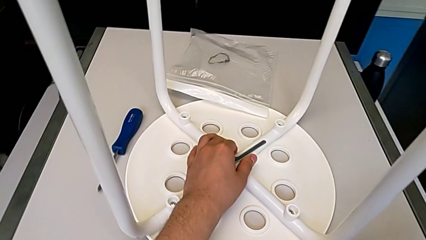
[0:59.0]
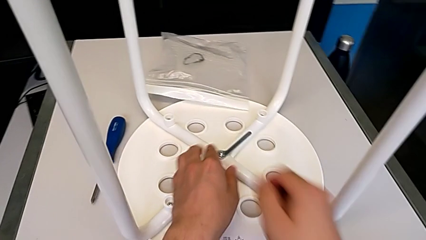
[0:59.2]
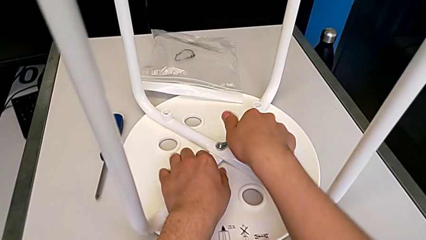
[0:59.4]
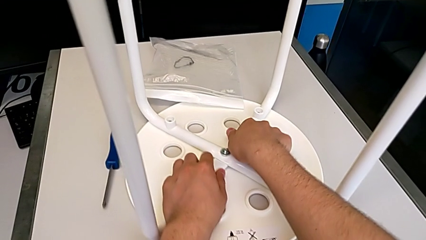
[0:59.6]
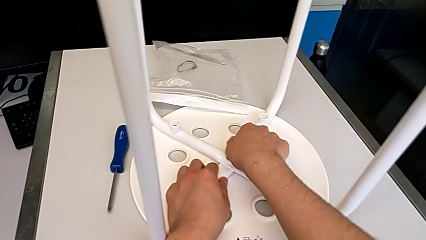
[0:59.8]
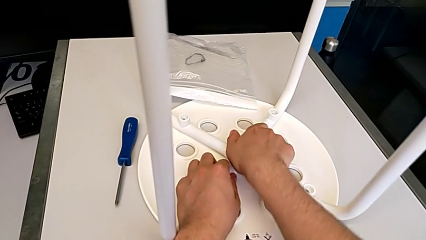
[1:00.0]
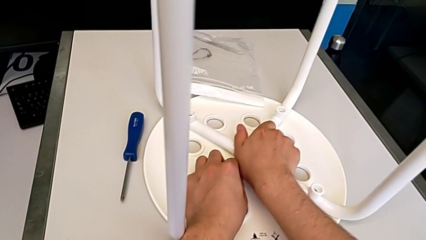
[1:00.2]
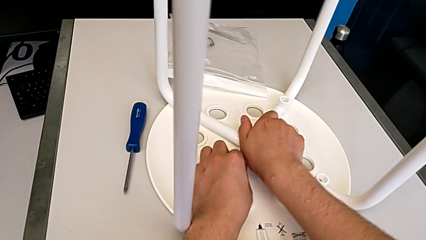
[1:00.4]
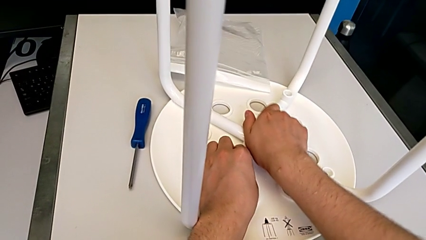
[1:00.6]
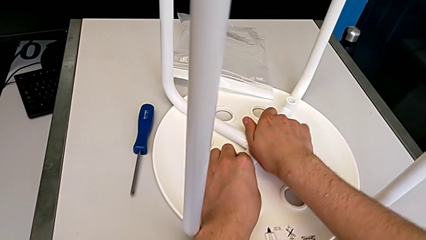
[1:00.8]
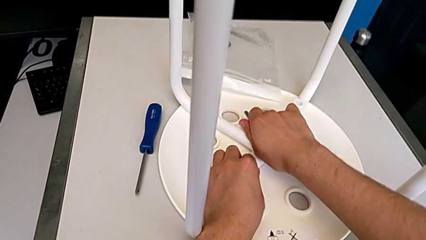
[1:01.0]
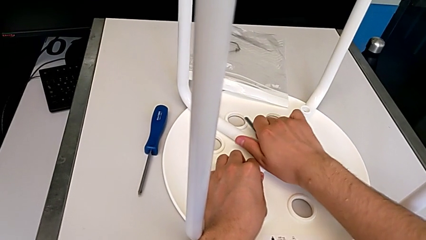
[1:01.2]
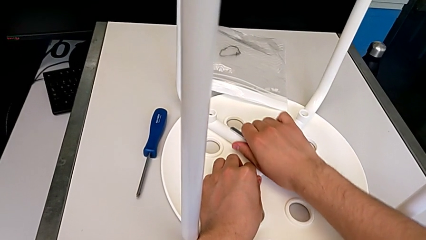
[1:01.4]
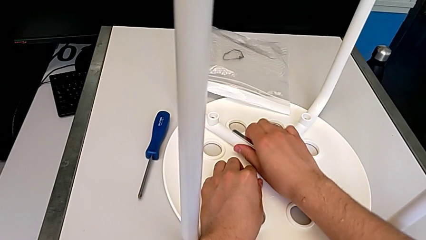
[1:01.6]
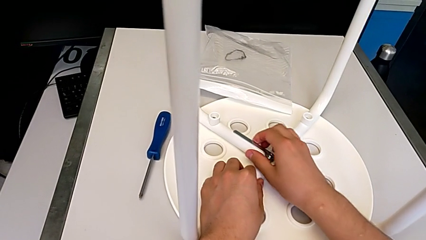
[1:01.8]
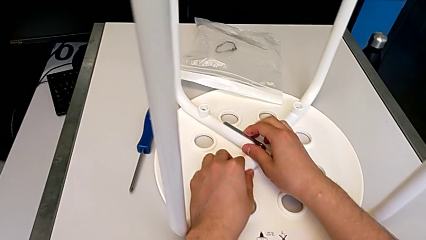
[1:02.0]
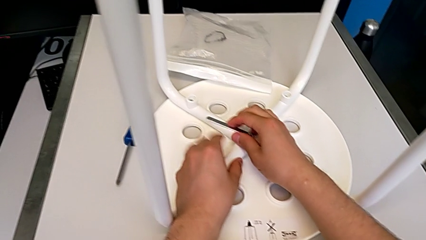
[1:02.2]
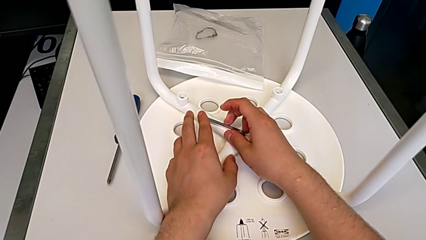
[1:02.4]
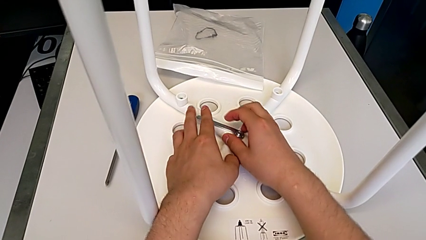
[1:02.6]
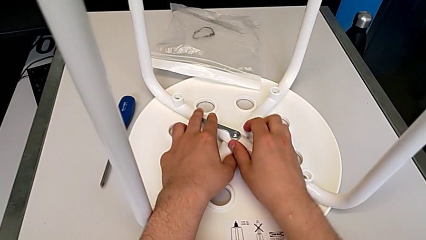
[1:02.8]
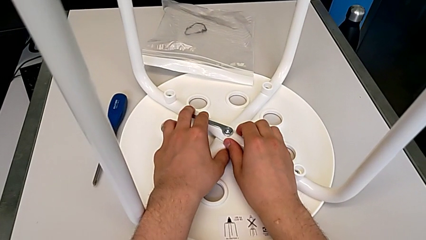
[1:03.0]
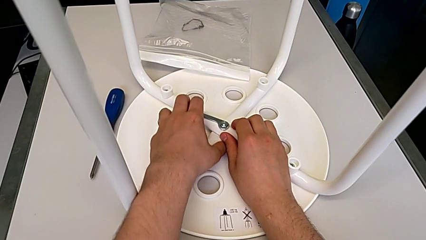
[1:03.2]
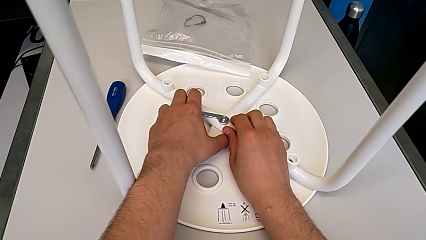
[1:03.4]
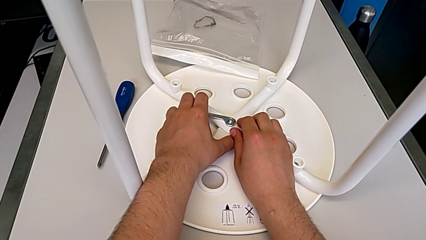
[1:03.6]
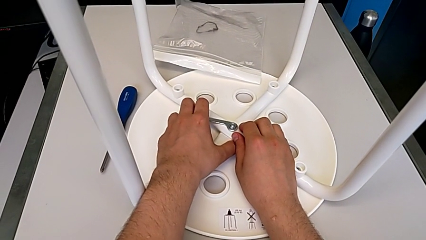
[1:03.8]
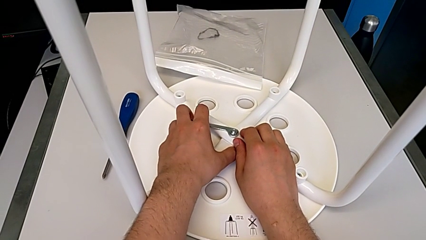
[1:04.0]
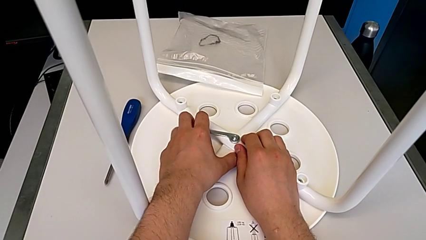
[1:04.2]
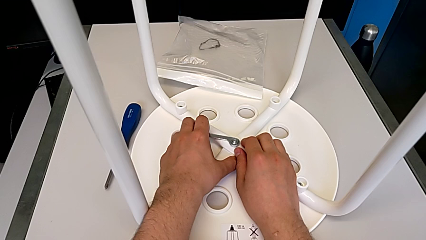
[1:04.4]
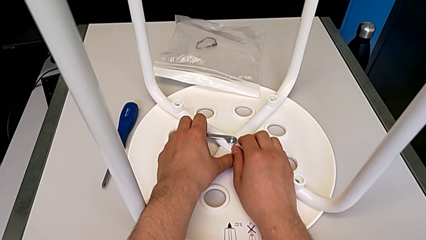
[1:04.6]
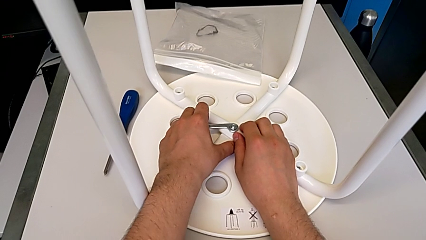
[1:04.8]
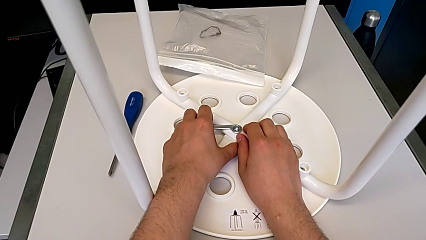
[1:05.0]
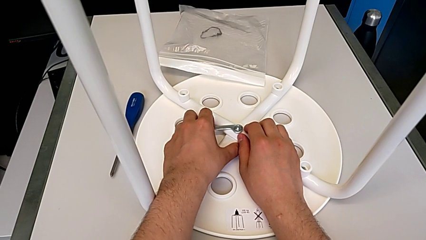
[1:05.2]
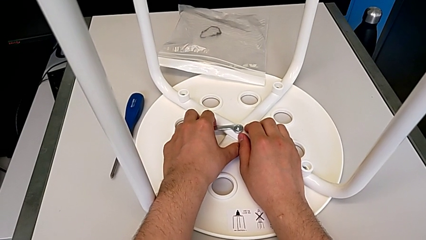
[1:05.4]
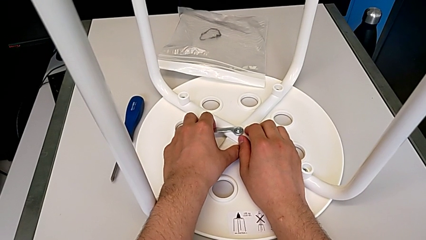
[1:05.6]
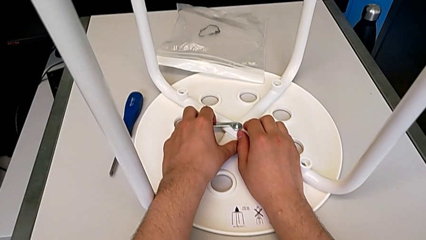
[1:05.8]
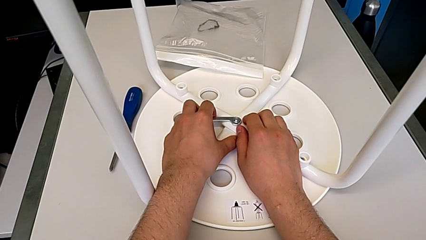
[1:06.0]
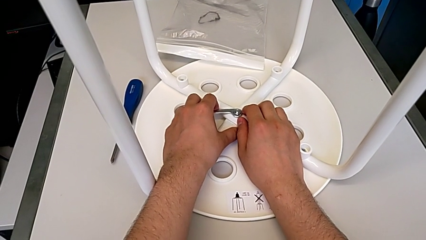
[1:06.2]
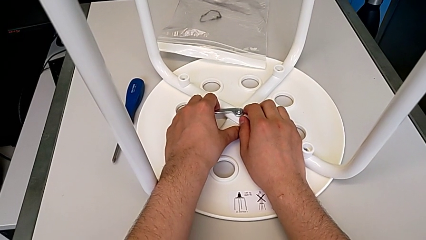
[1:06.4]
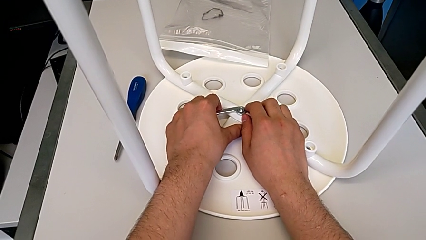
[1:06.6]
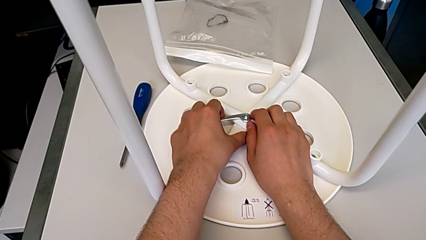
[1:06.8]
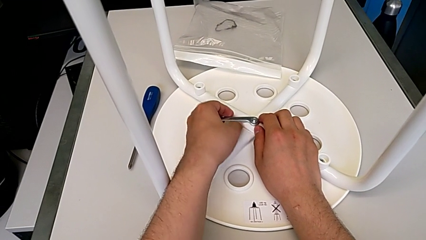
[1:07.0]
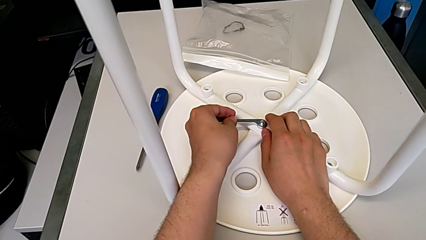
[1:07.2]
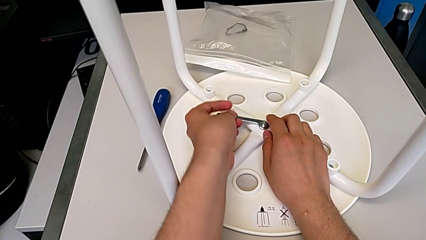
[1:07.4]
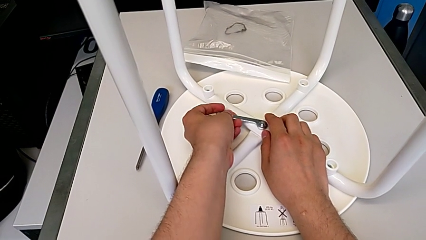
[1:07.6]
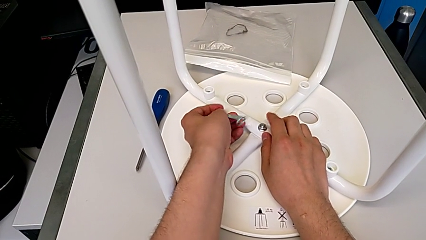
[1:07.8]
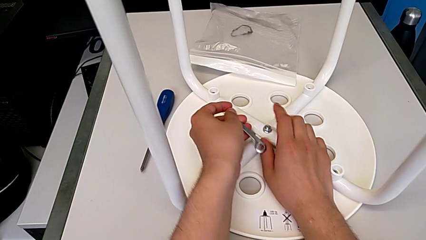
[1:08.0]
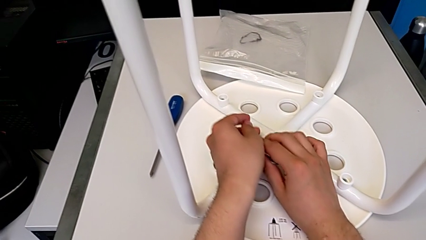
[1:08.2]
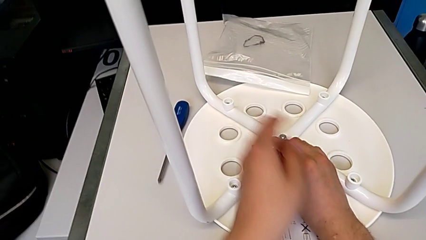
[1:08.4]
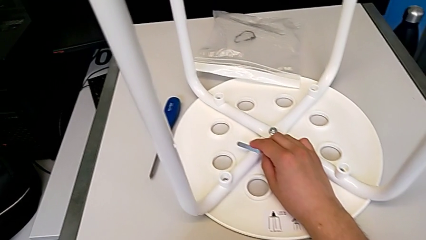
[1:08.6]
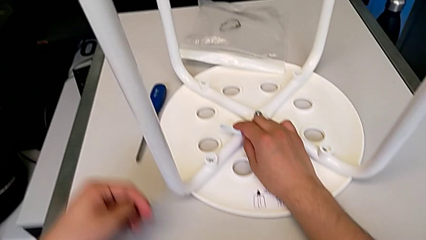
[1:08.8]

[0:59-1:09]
The camera wearer is loosening the middle hex nut. They grab the hexagonal wrench, unscrew the middle hex nut and disassemble the hexagonal wrench.

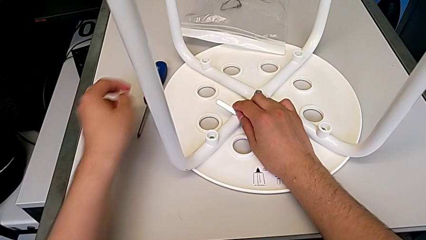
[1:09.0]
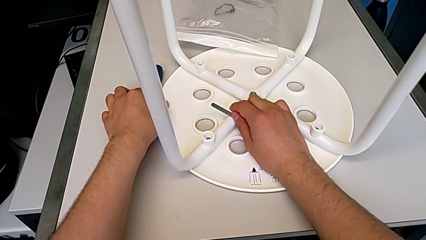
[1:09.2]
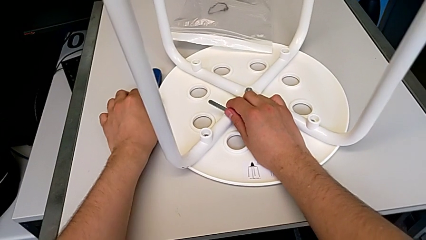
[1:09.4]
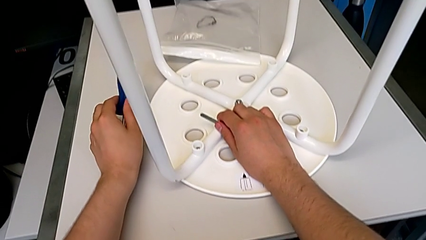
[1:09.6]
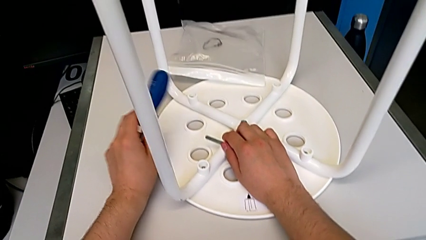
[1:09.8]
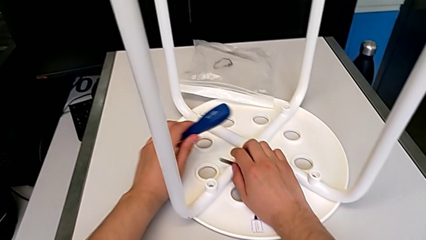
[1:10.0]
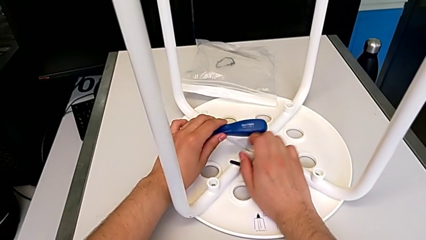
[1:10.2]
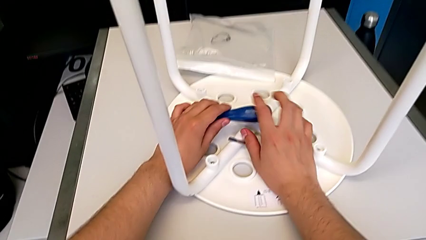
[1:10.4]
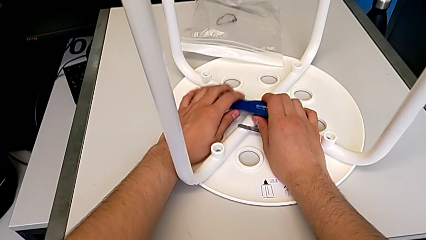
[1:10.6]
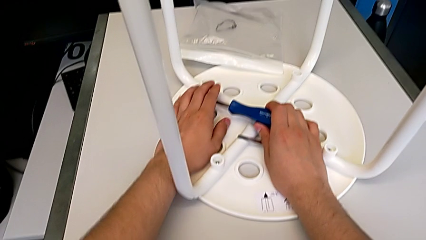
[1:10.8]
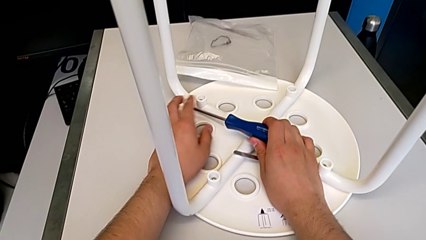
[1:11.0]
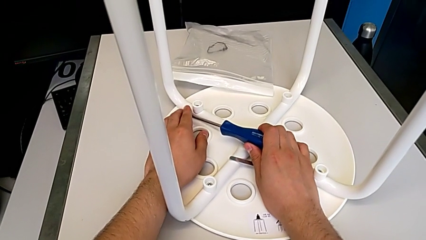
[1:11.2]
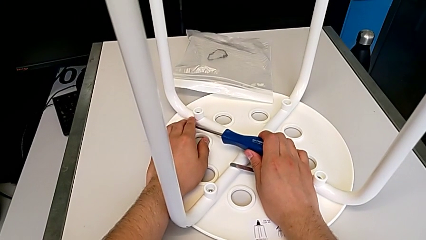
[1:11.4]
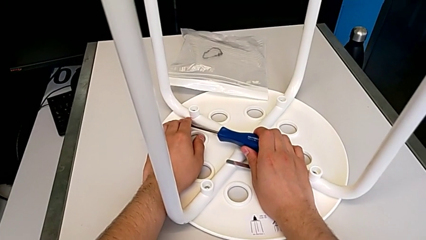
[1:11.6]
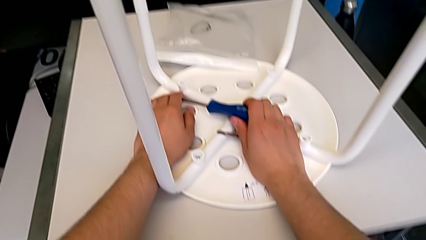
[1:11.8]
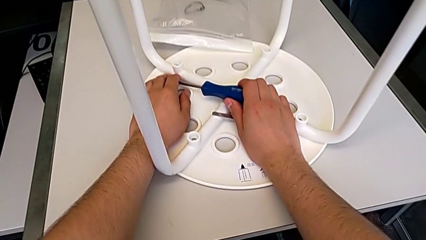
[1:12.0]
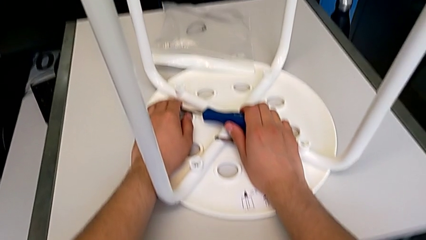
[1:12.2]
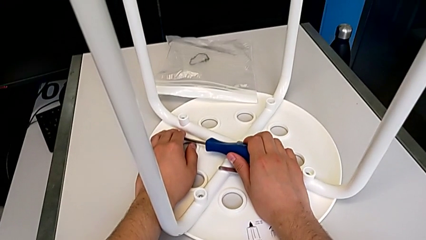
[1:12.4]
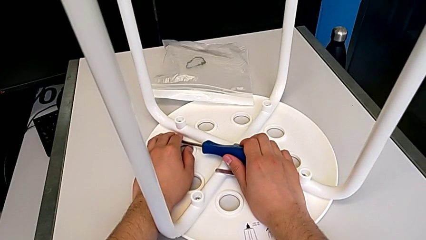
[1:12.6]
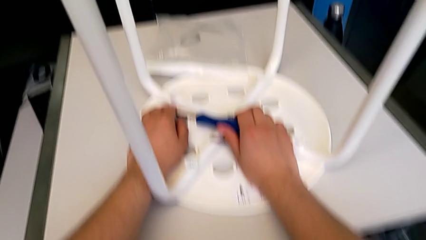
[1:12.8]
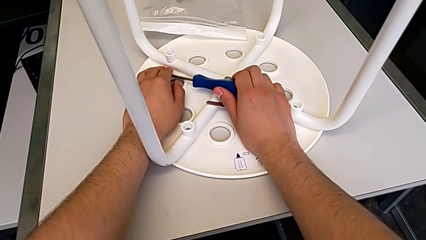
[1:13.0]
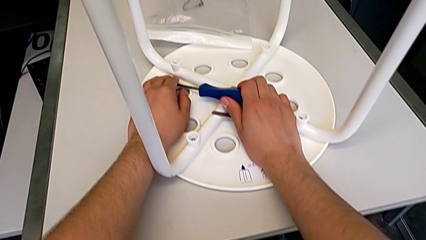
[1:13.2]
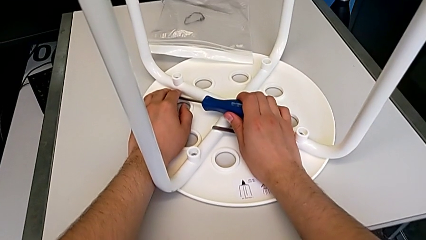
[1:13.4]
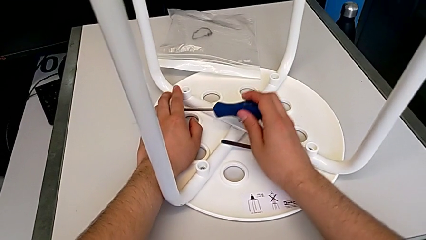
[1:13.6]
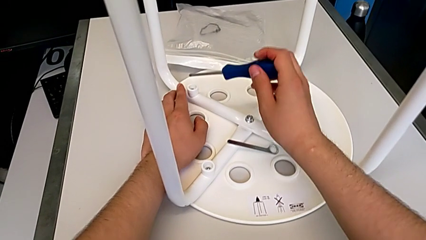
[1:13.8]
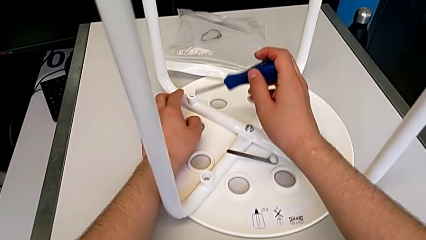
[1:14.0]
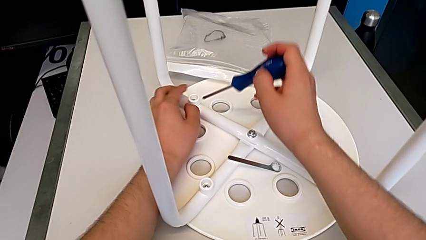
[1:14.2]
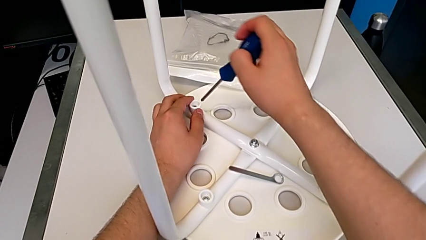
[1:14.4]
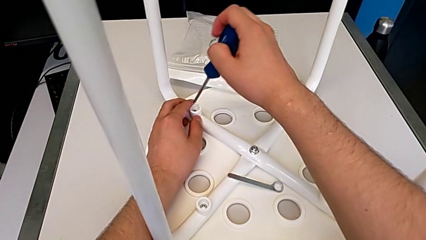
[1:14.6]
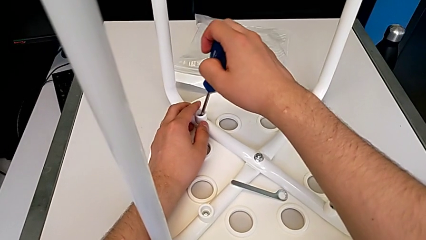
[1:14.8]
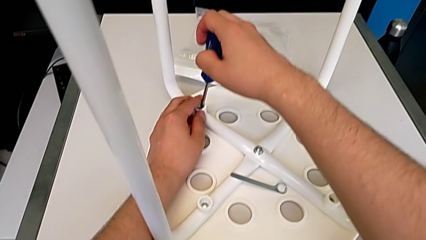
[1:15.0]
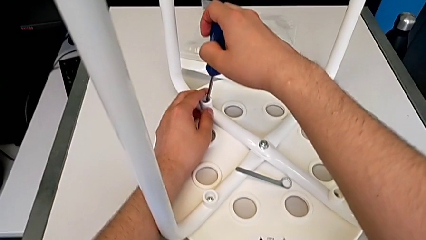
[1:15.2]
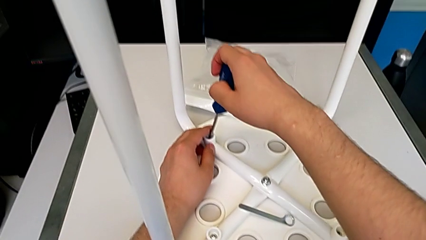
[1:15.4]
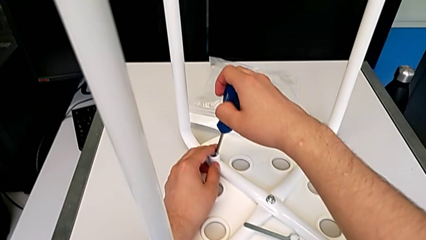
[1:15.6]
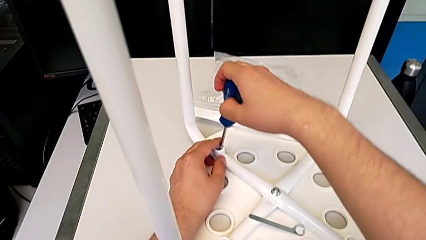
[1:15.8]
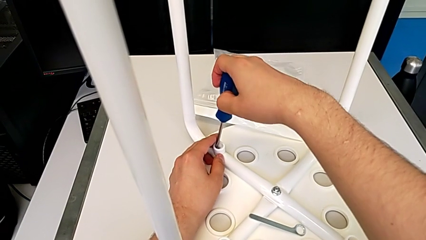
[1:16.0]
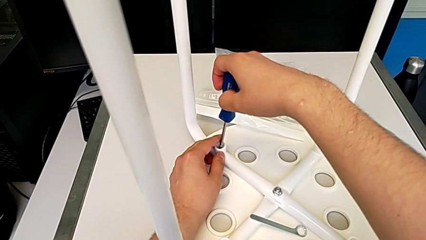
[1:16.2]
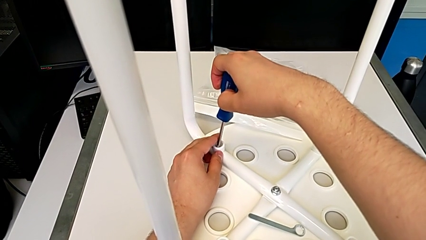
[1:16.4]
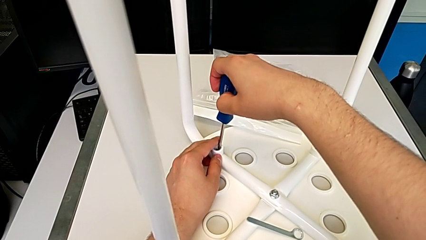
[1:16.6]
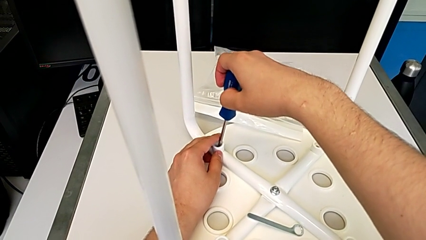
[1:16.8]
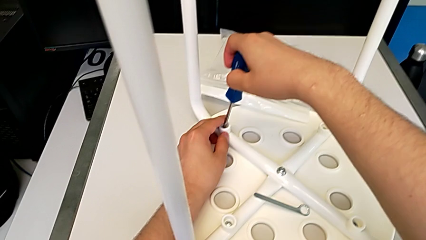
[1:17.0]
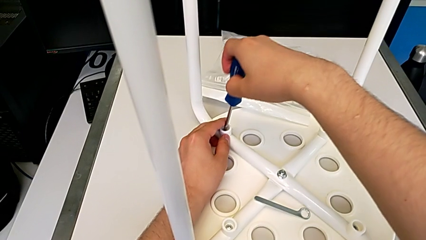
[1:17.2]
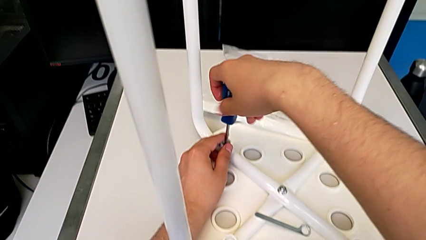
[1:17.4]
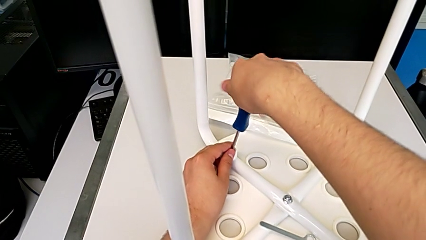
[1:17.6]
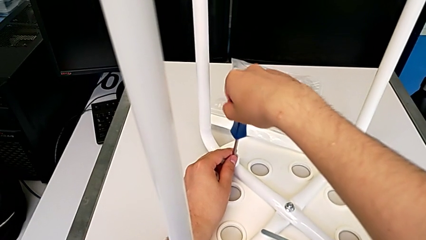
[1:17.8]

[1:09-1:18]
The camera wearer is unscrewing the first screw of the legs. They grab the screwdriver, drop the hexagonal wrench, hold the screwdriver, grab it and insert the first screwdriver.
